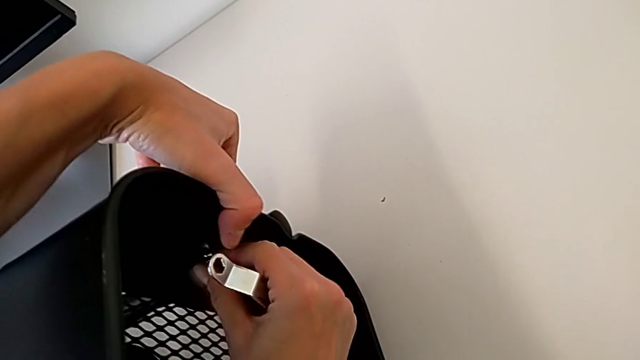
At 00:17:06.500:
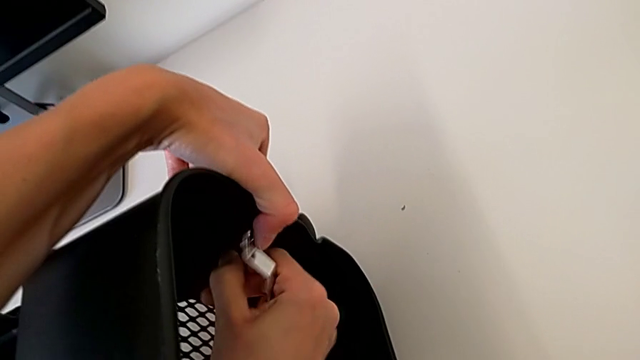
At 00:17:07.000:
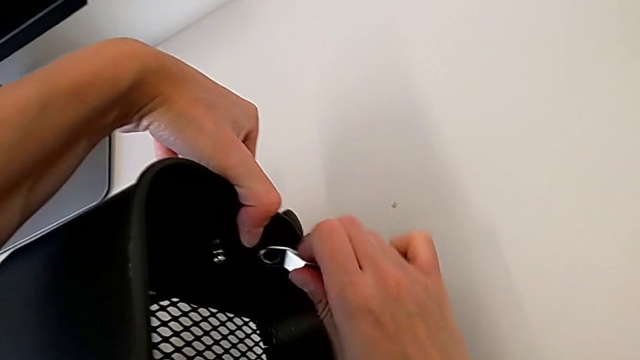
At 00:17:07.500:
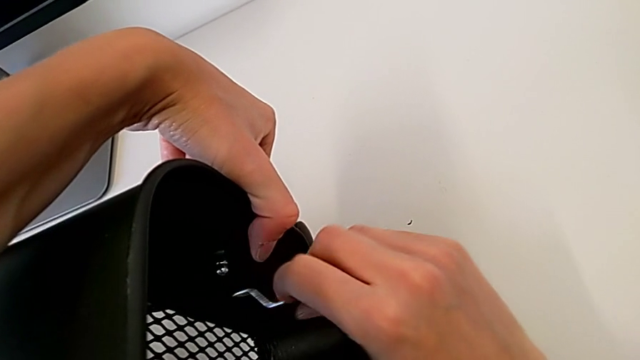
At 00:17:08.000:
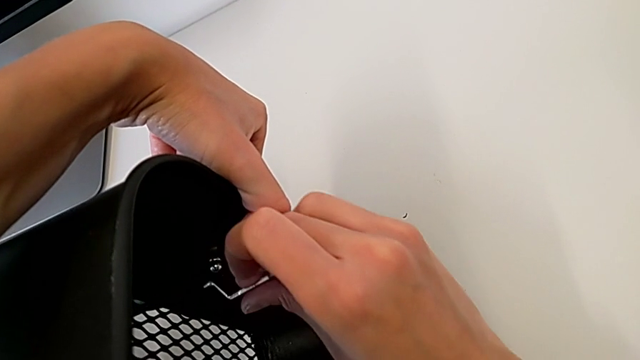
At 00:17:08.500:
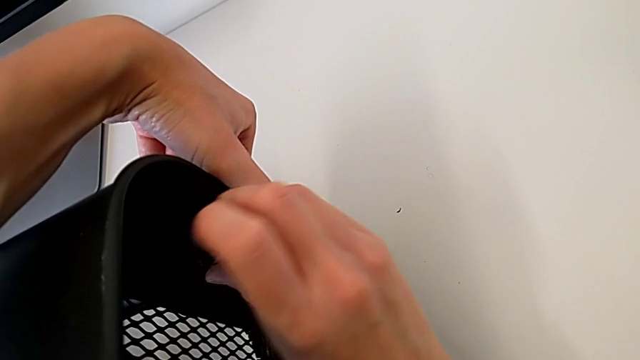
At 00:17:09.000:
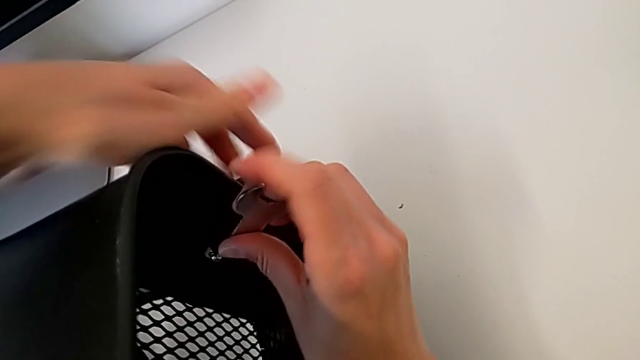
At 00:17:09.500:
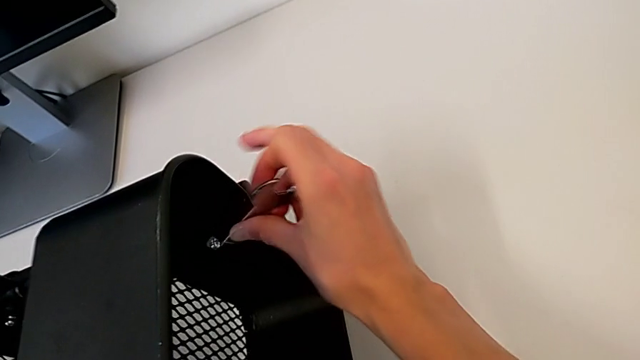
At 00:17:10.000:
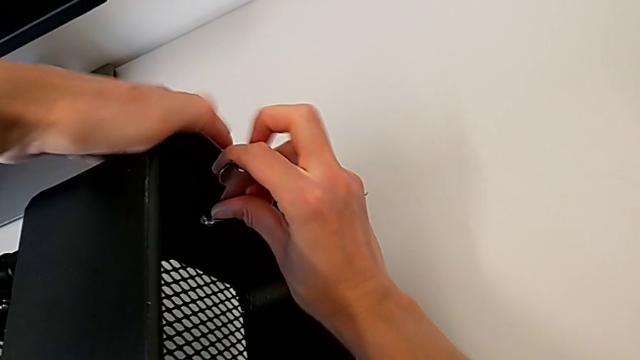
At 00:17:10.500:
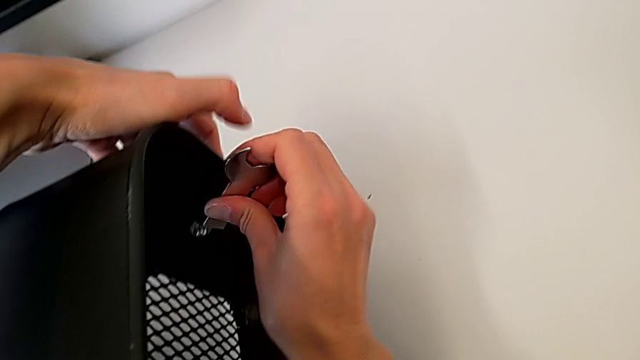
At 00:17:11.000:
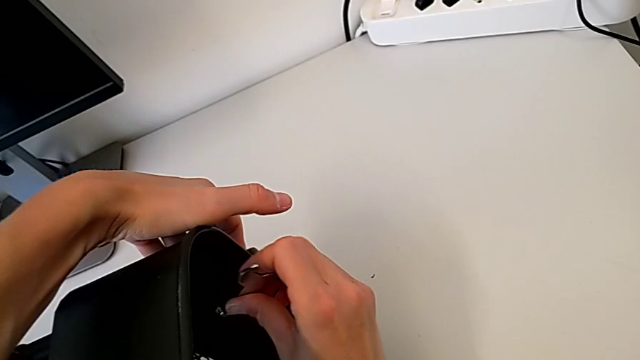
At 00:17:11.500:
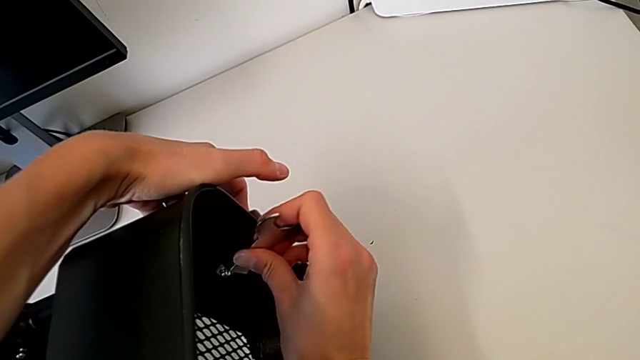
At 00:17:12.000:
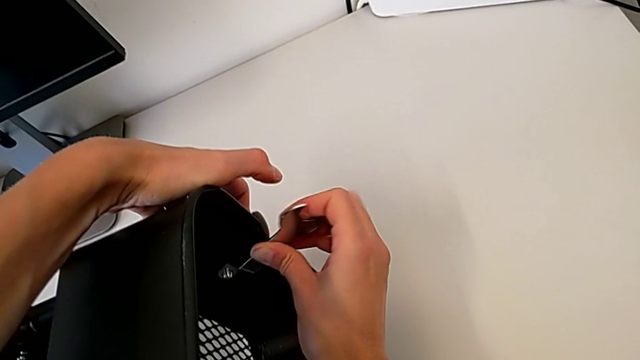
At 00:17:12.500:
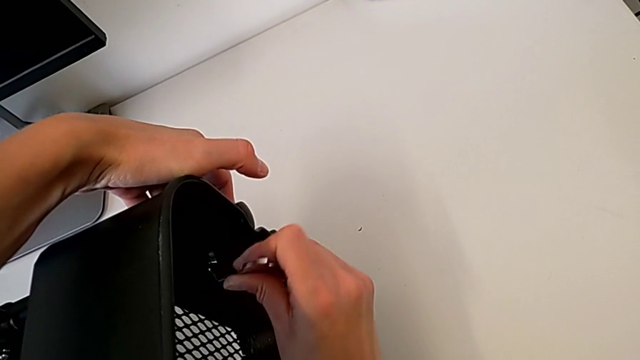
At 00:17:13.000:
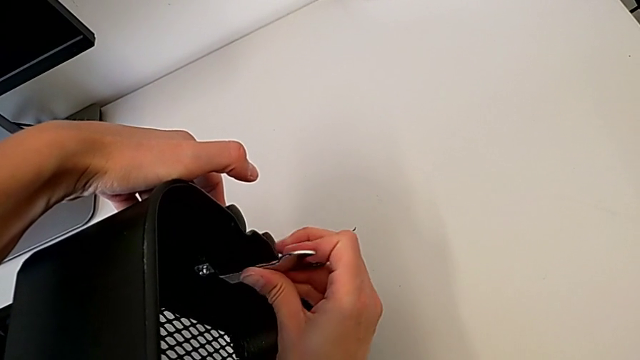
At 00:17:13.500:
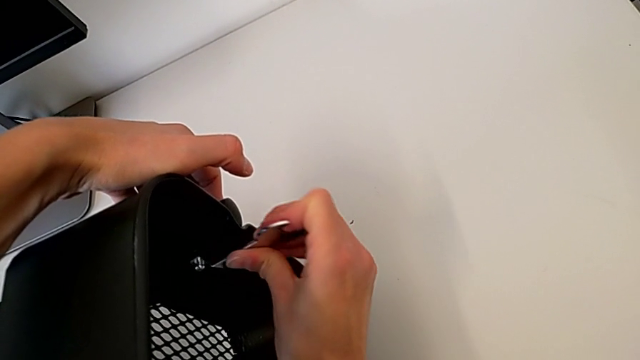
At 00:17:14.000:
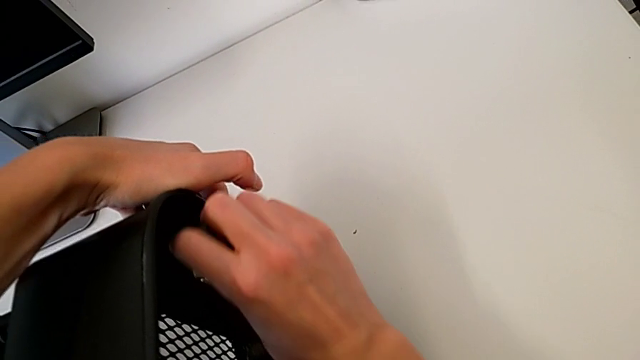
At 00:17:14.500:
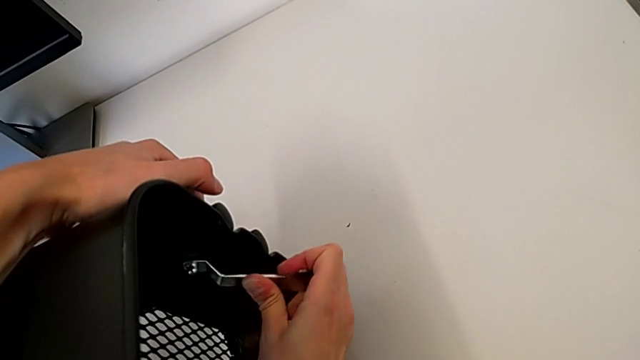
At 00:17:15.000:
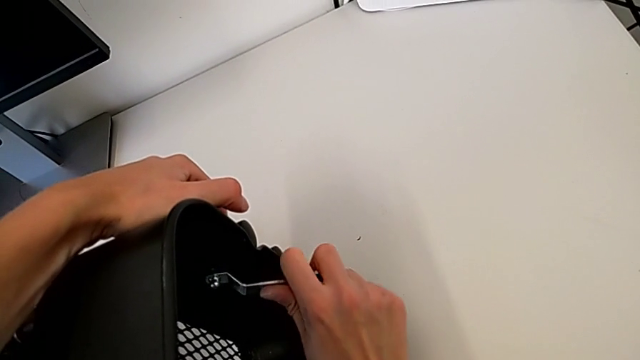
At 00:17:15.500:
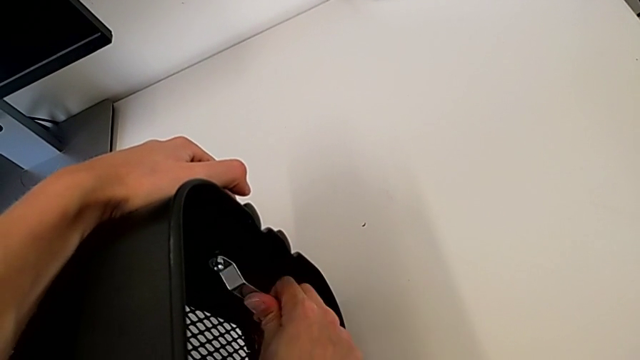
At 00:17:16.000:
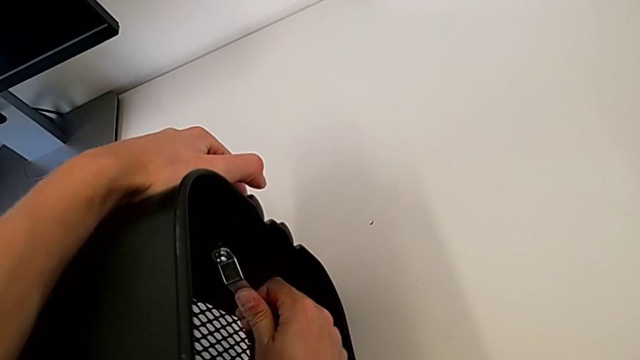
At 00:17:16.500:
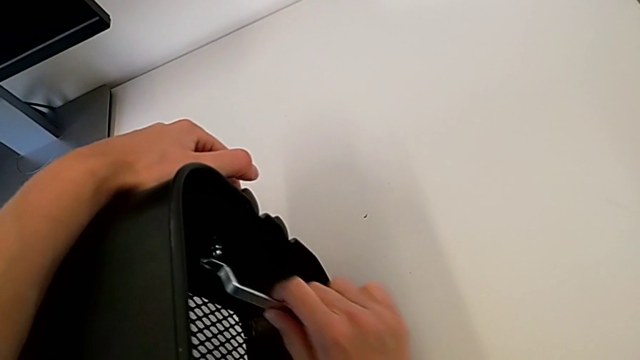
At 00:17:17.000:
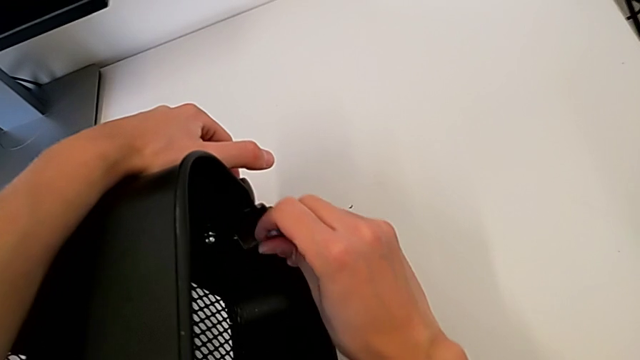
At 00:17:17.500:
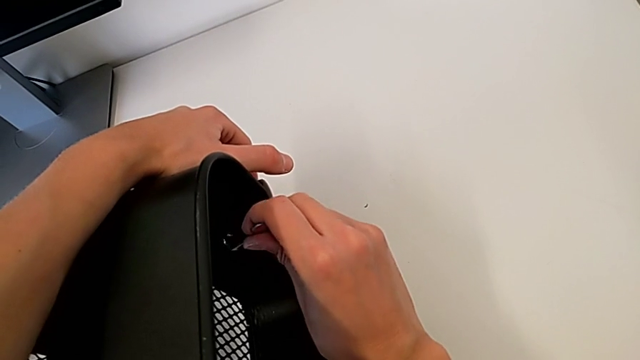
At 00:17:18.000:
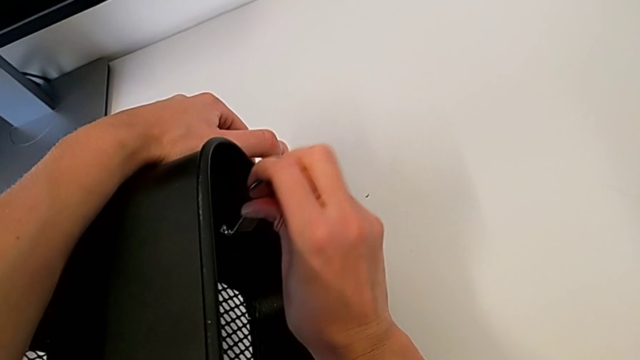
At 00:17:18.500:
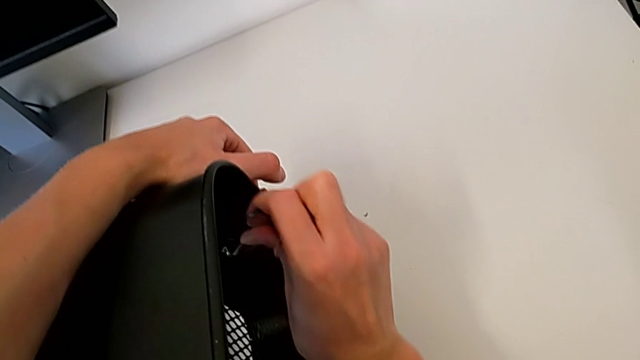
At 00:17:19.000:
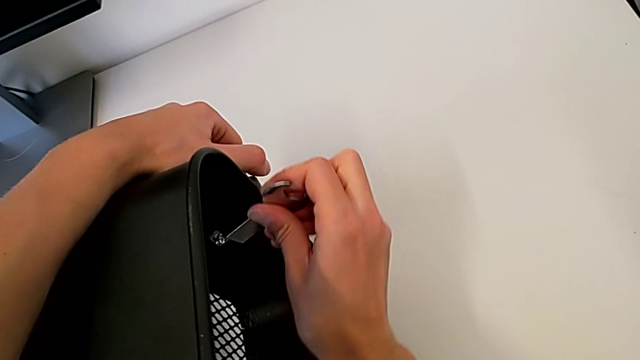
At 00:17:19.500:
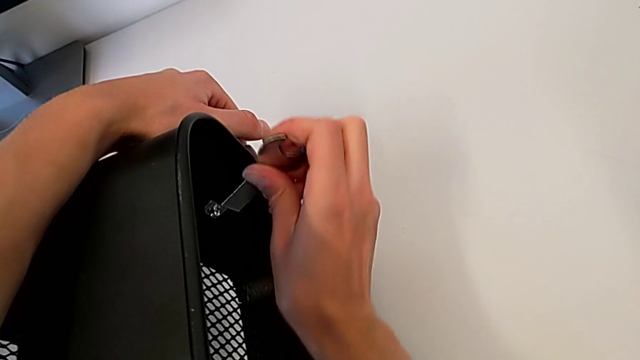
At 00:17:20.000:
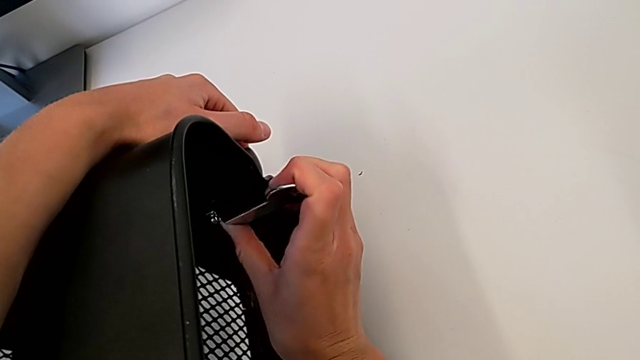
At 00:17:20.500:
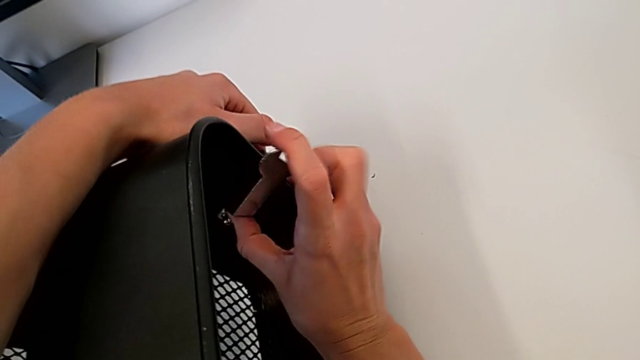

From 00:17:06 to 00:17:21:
The camera wearer is tightening the hexagon cap nut on the trays. They keep screwing the top hexagon cap nut and begin to screw it.

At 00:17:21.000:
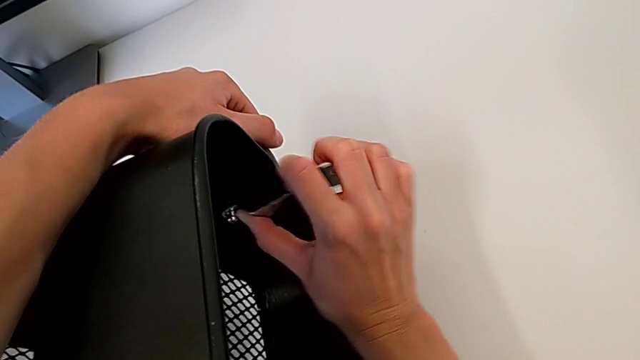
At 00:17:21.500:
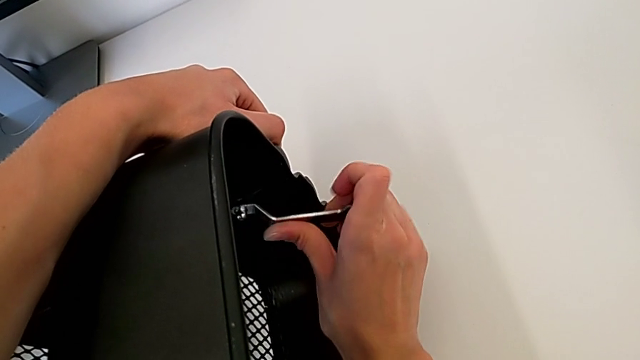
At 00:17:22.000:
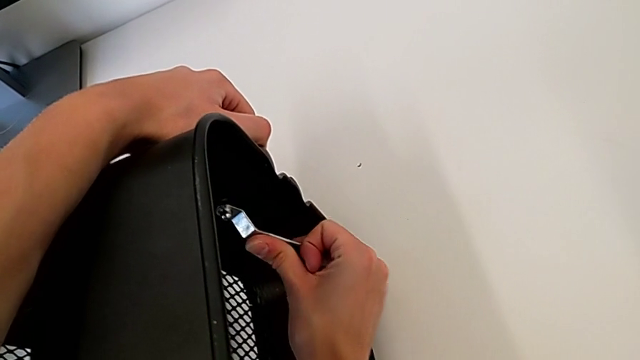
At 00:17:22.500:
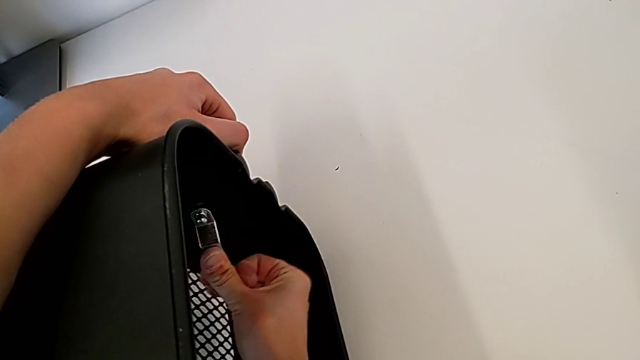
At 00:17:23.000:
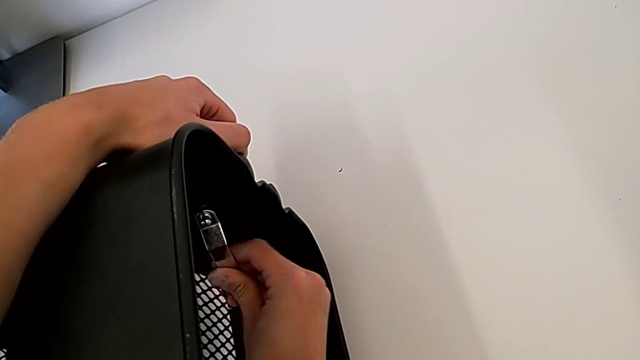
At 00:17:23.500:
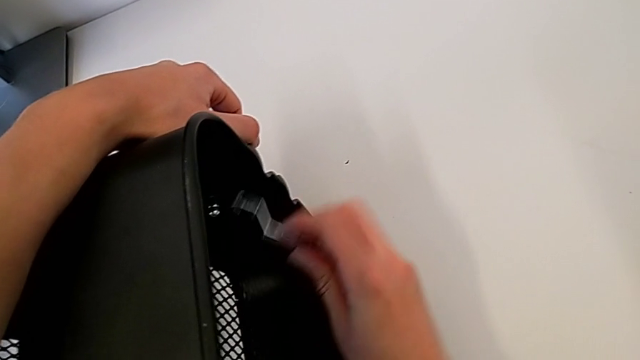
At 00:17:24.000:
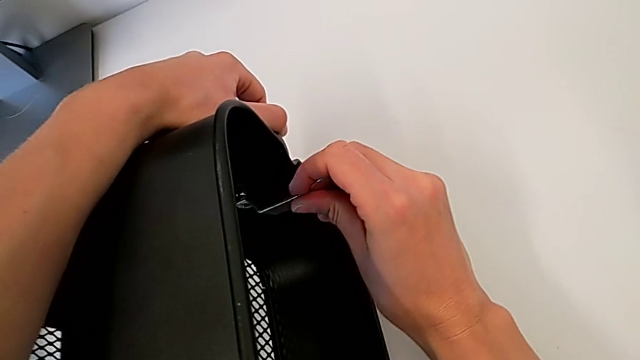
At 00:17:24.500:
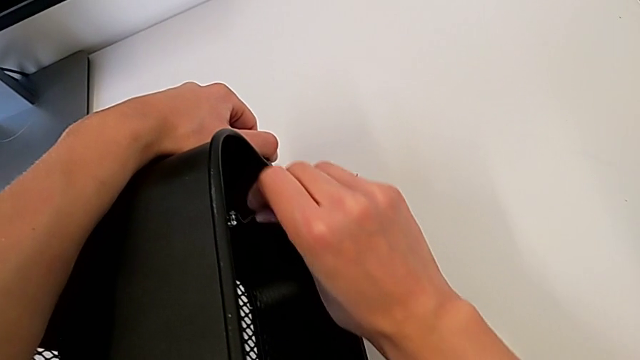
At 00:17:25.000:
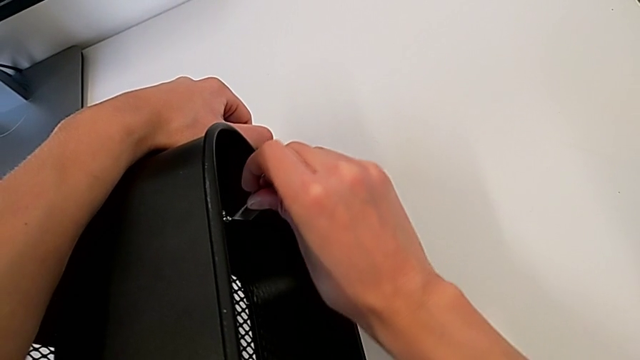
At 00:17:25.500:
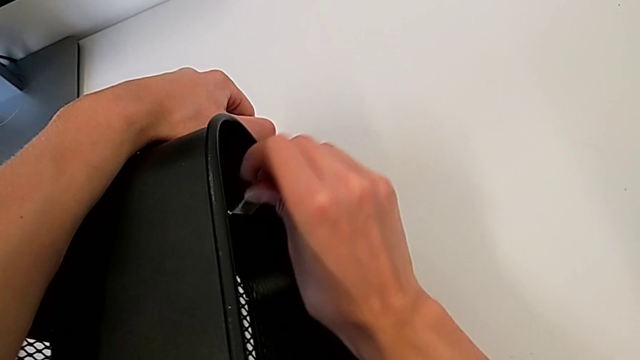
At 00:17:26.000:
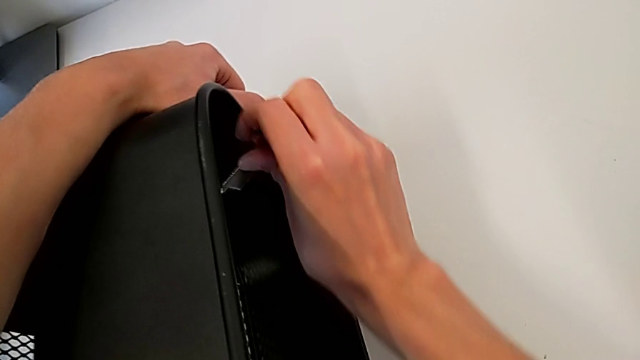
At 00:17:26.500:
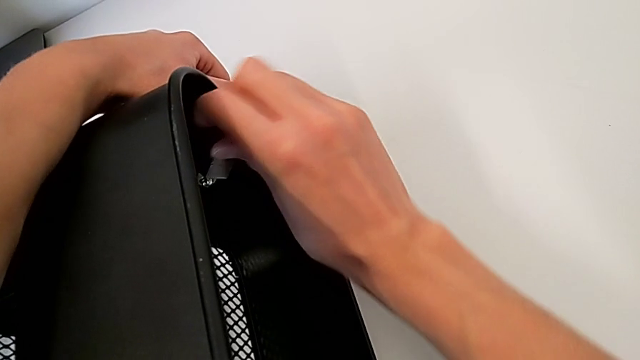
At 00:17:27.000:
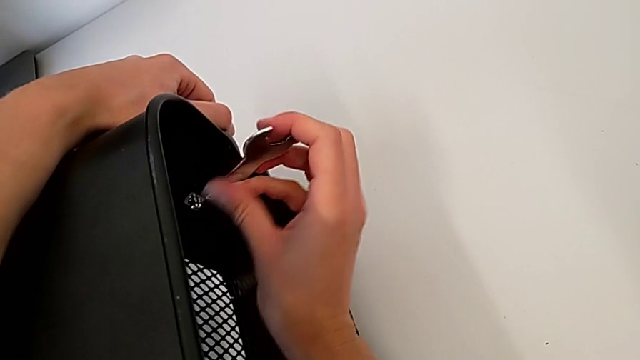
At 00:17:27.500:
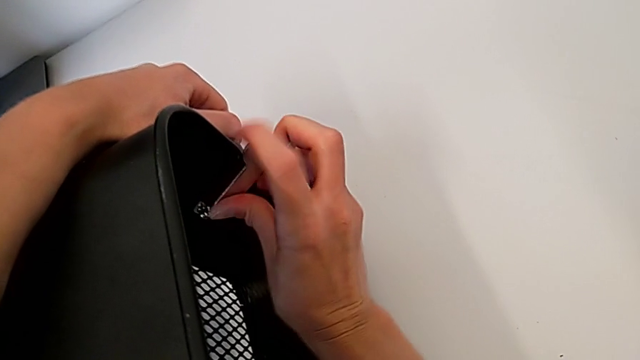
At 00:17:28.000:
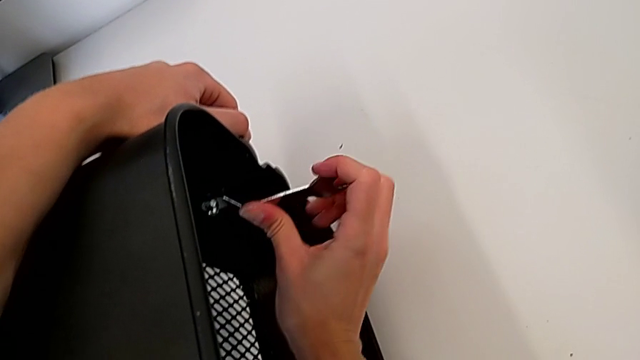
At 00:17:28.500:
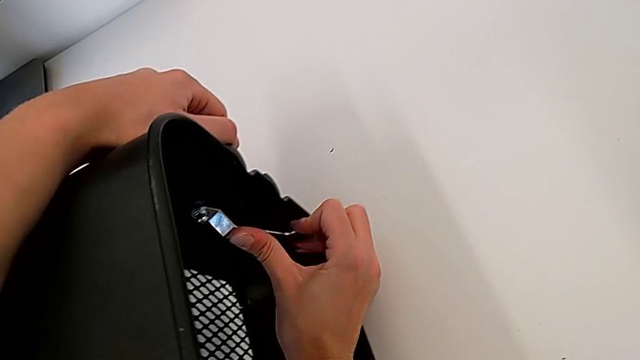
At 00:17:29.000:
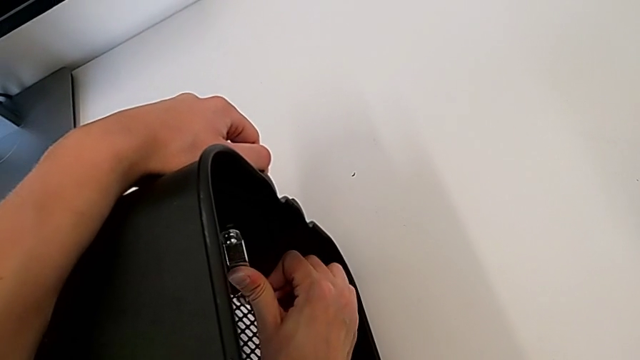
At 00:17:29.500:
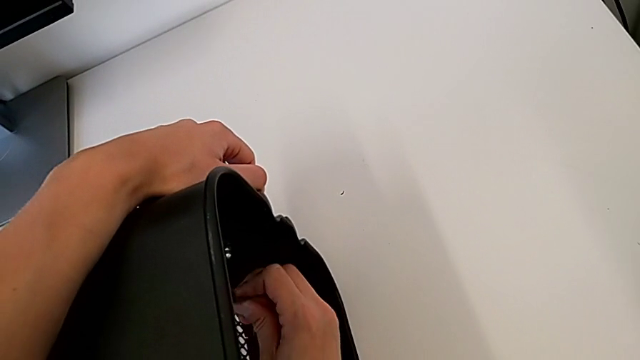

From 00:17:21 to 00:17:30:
The camera wearer is tightening the hexagon cap nut on the trays. They keep screwing the top hexagon cap nut.
